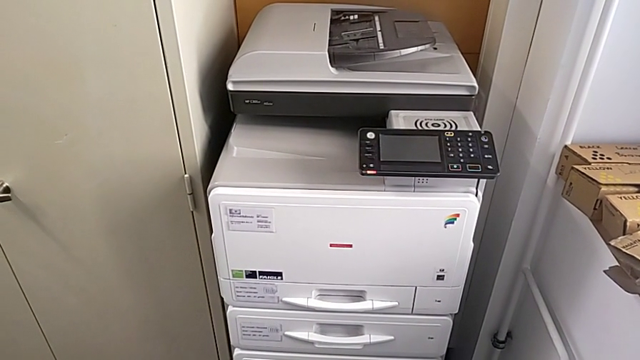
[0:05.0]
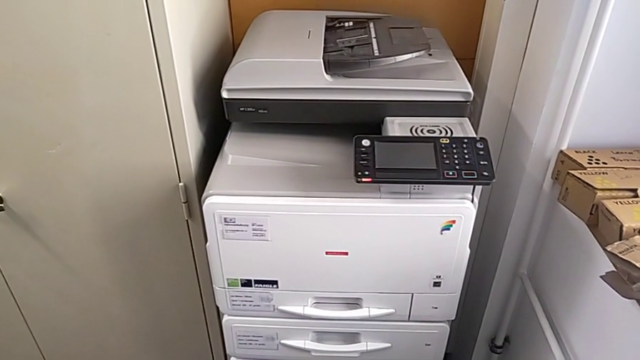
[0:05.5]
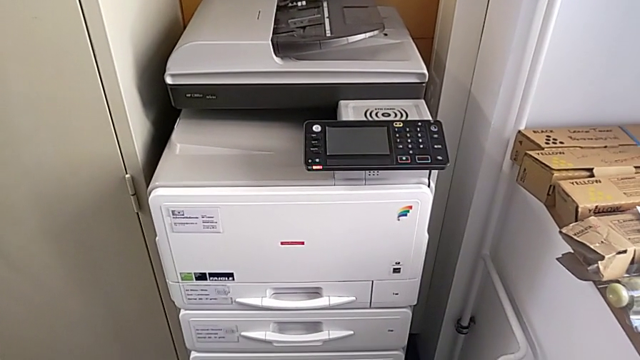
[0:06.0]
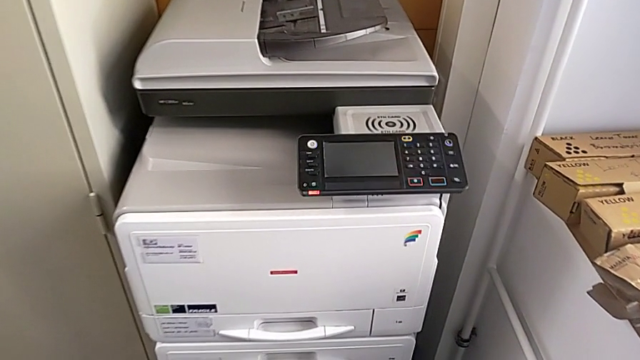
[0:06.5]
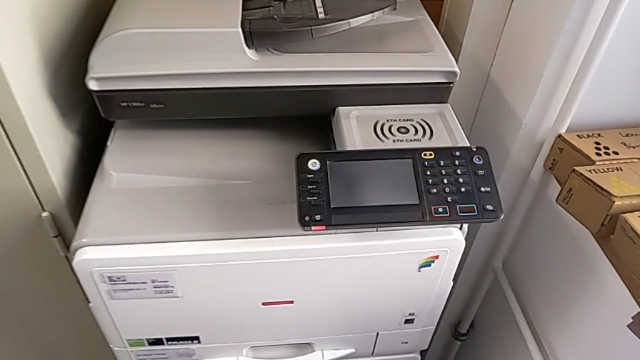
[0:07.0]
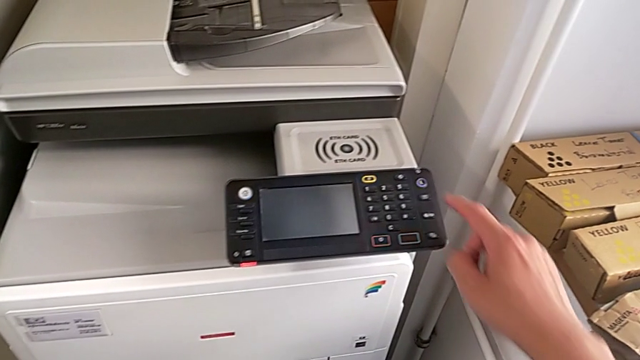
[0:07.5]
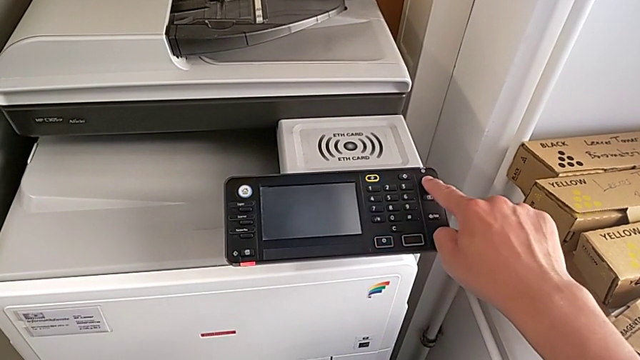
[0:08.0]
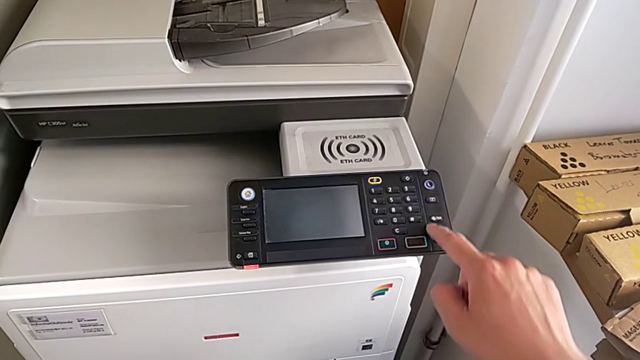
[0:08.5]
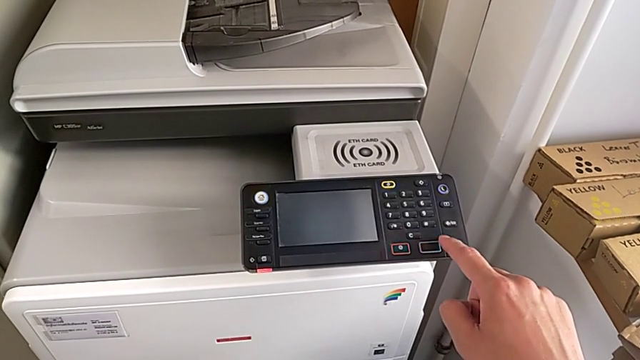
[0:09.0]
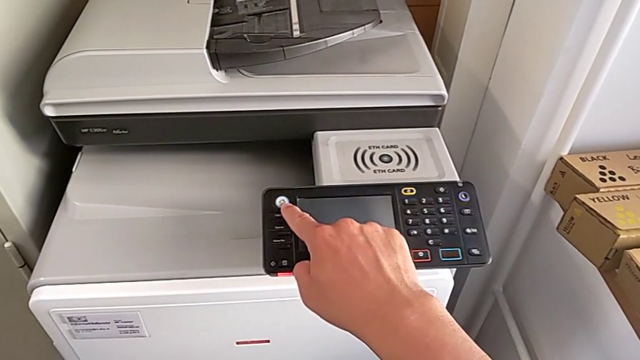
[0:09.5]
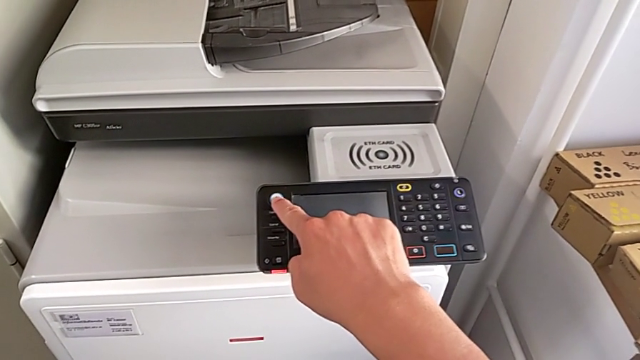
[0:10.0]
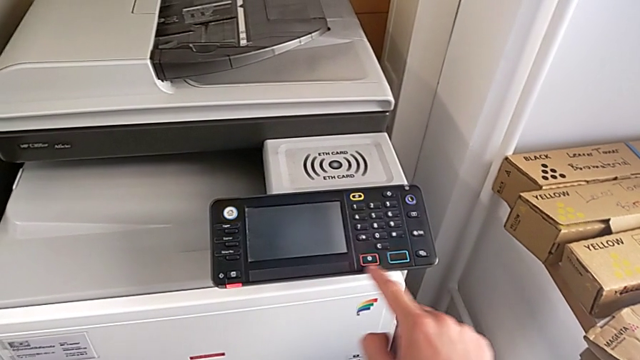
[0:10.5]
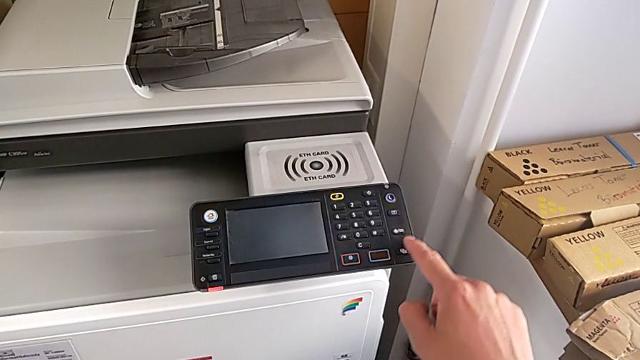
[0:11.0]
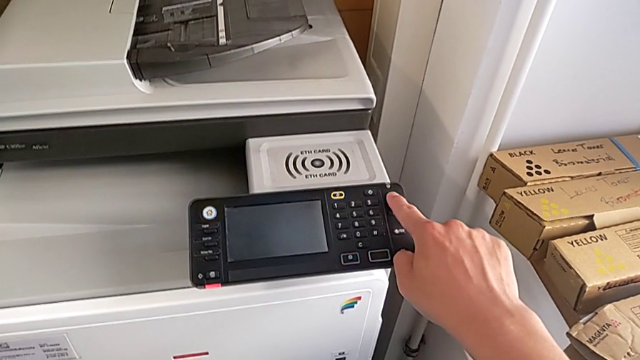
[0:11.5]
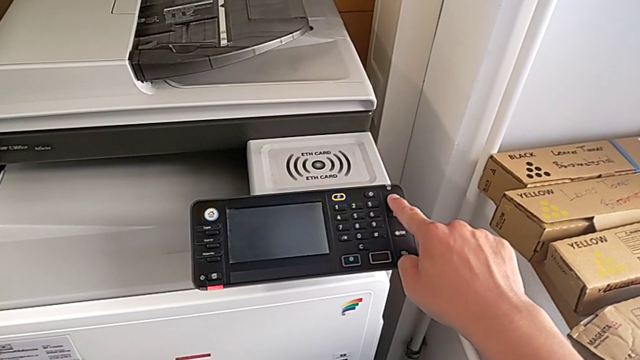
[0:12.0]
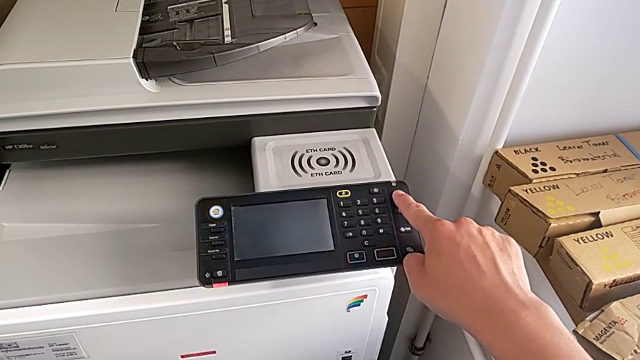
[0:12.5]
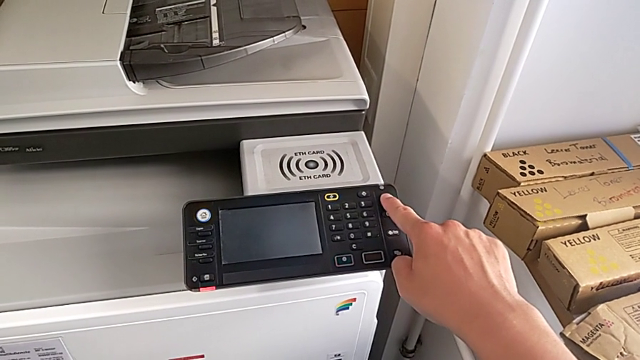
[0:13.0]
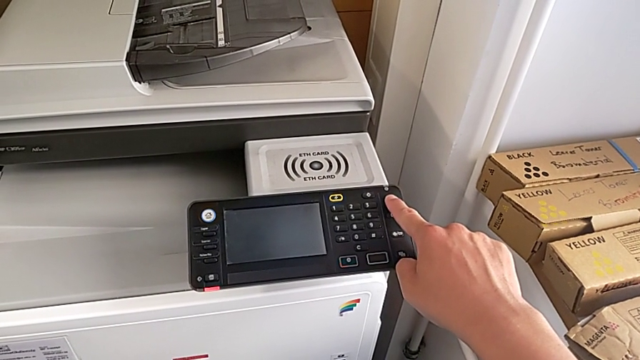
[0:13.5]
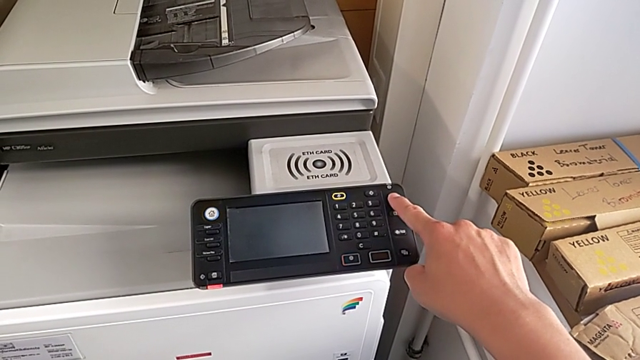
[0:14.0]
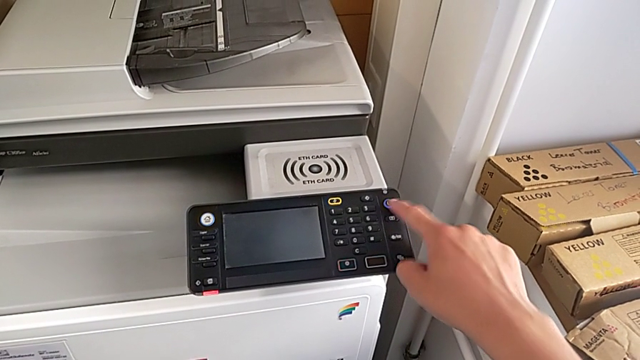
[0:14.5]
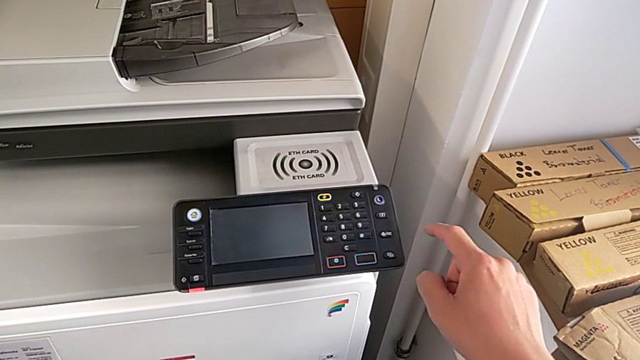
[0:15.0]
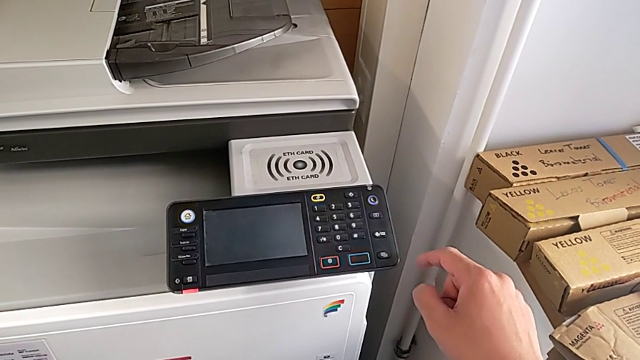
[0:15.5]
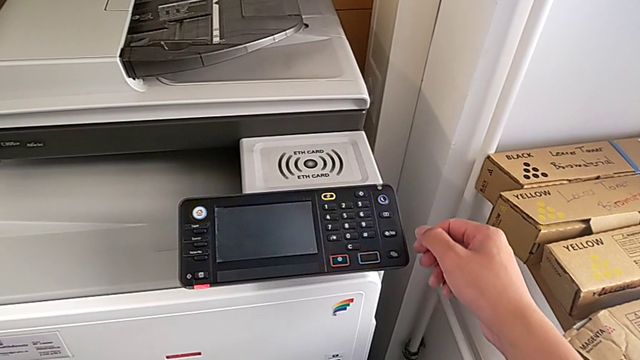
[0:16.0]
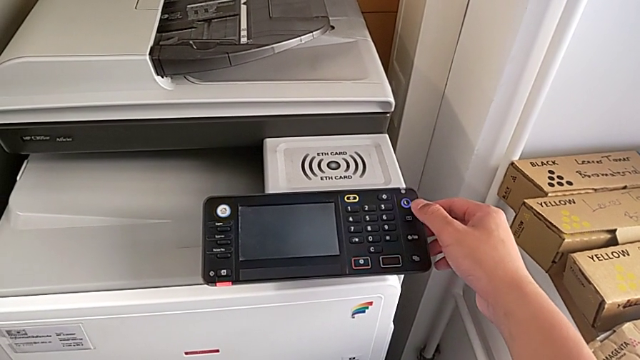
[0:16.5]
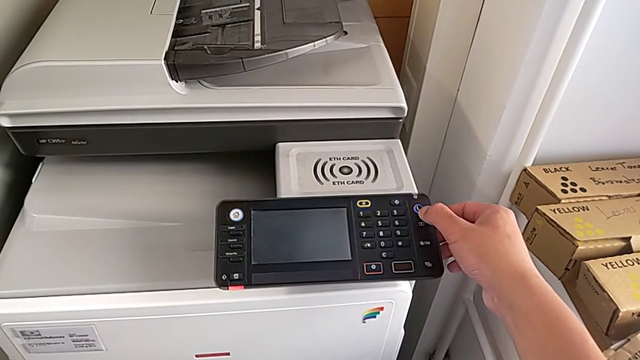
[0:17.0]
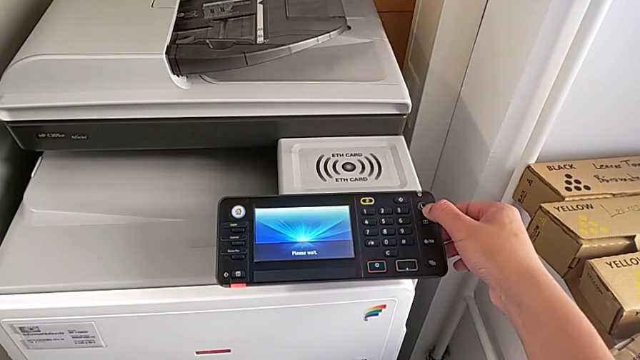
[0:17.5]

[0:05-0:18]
The camera wearer turns on the printer. They wrongly press the purple button, not pressing it for long enough. They wrongly press the white button. They wrongly press the purple button, pressing it for too long, and press it.

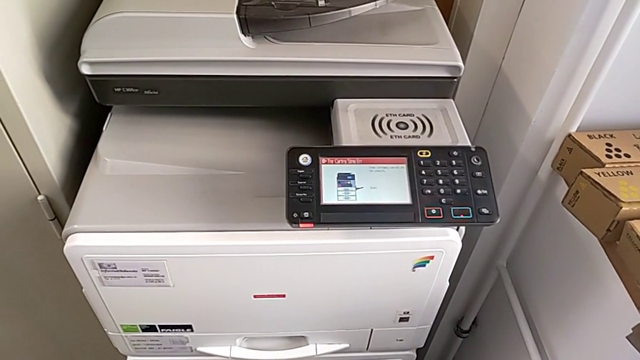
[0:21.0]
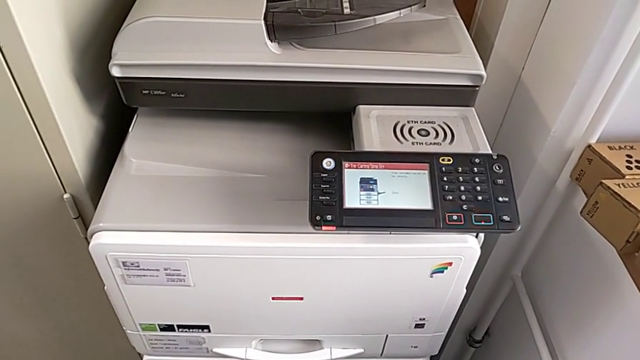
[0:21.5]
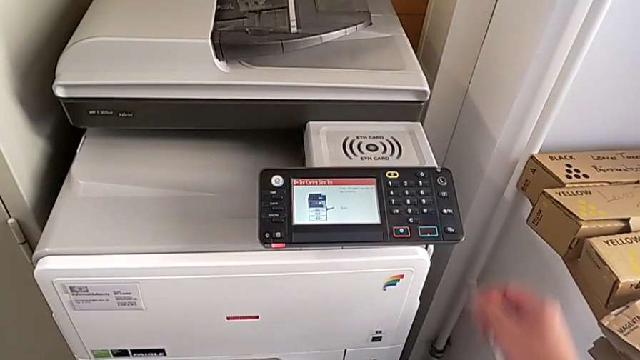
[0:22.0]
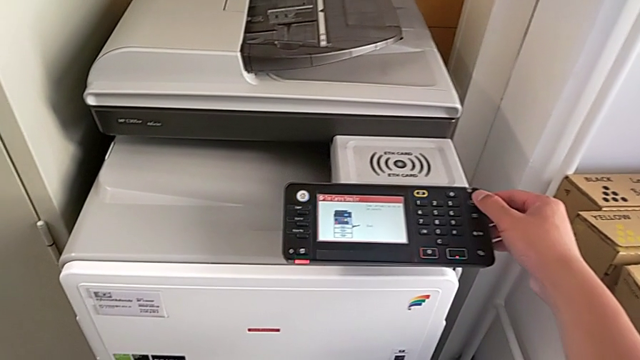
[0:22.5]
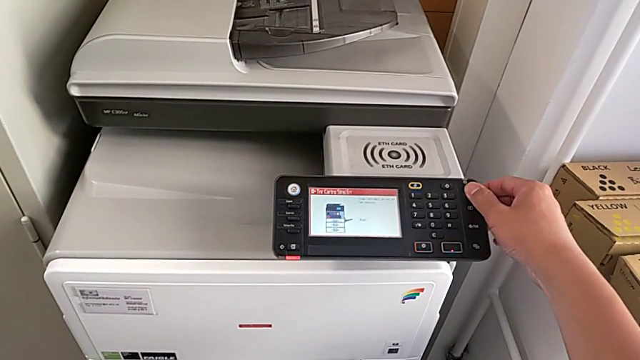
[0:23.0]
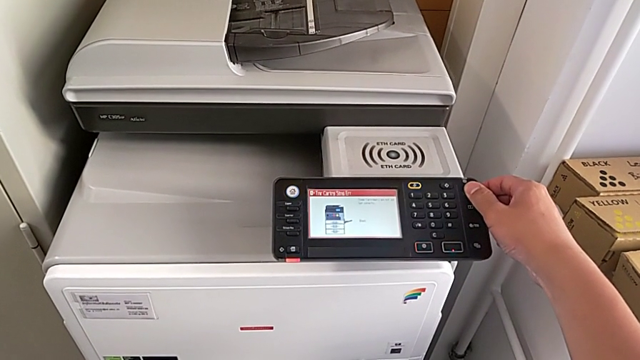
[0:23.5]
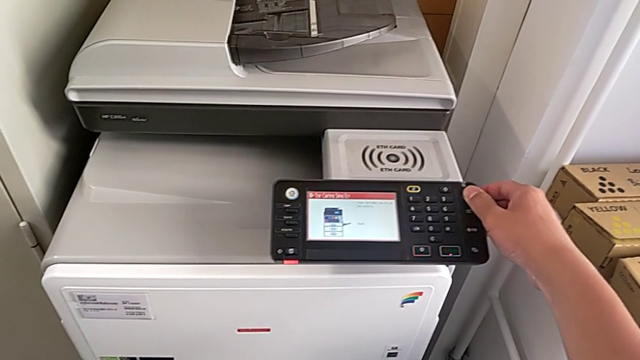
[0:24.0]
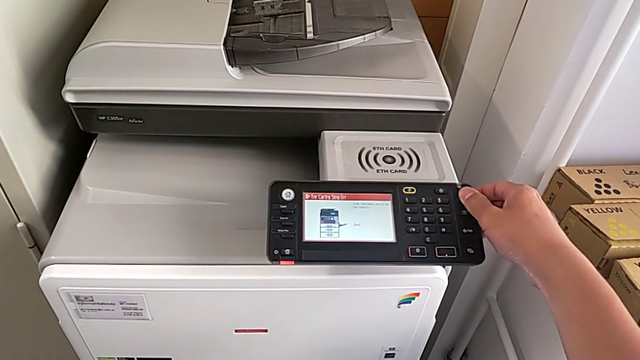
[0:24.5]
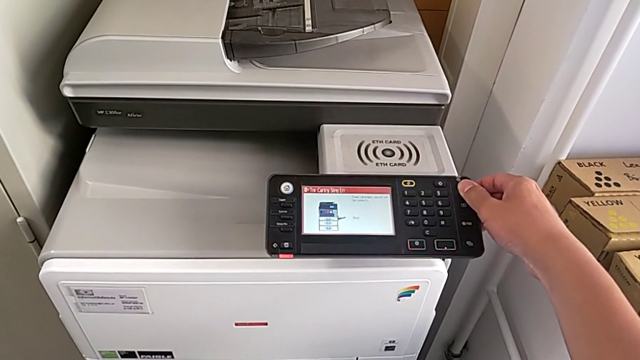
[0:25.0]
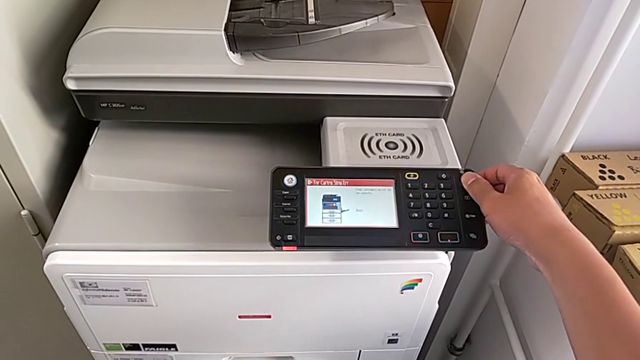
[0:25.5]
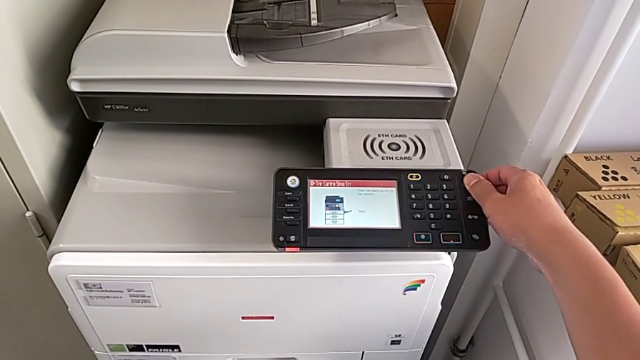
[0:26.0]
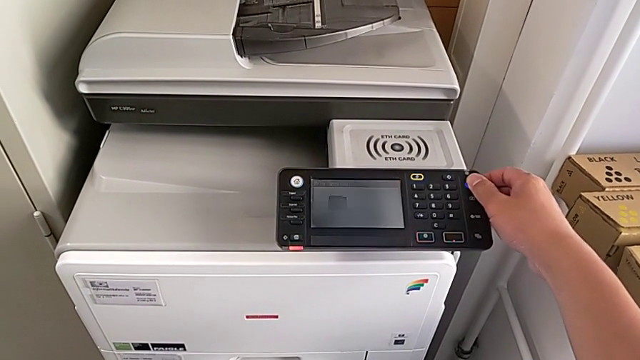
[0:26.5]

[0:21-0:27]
The camera wearer turns off the printer. They approach the purple button and press it.

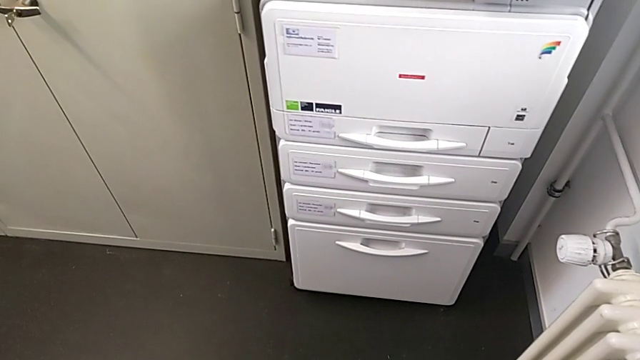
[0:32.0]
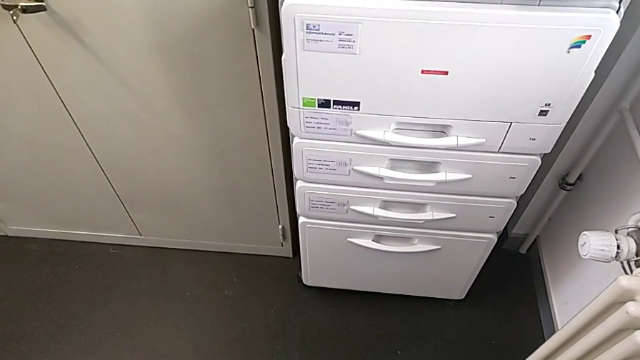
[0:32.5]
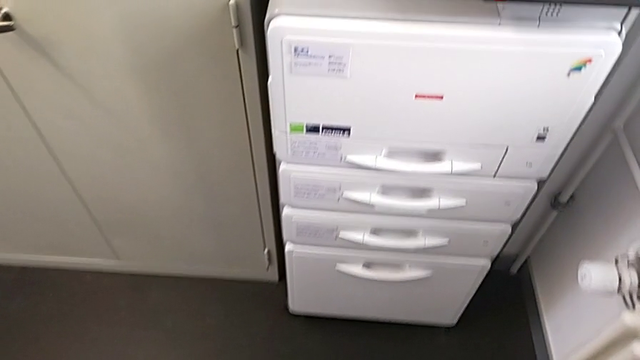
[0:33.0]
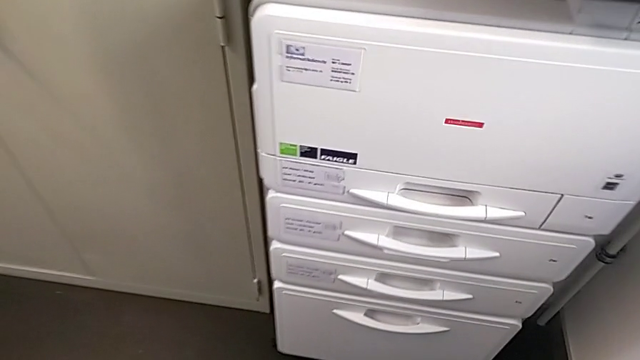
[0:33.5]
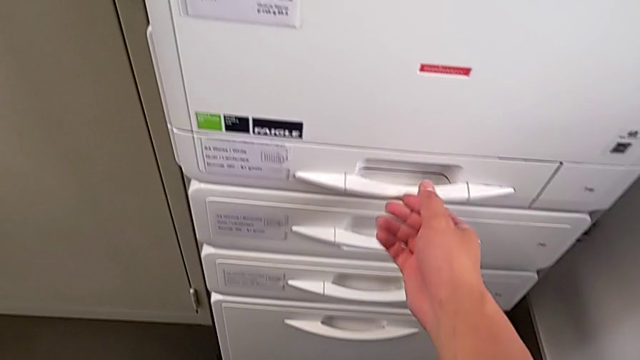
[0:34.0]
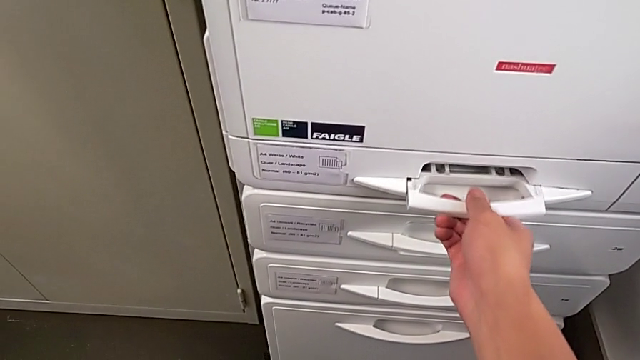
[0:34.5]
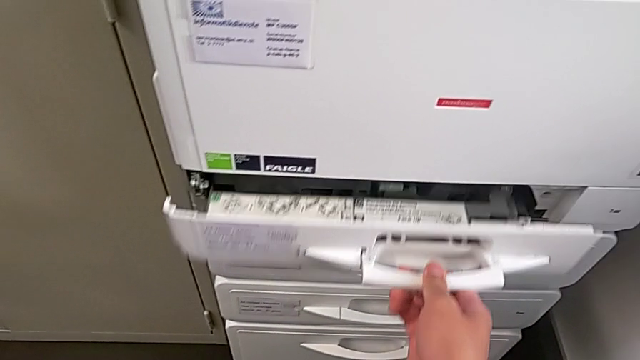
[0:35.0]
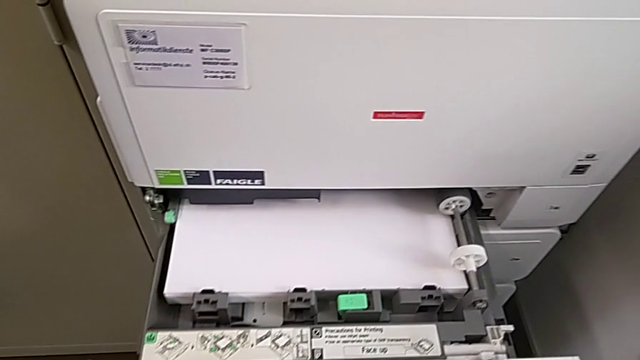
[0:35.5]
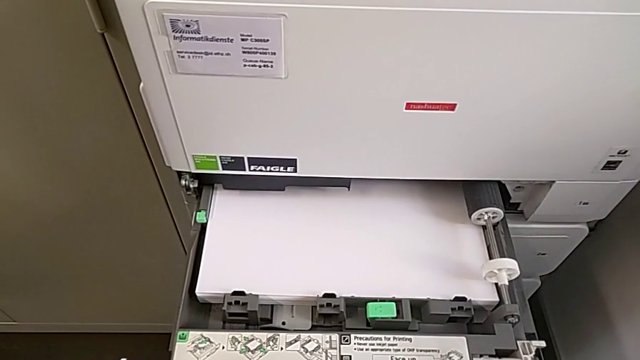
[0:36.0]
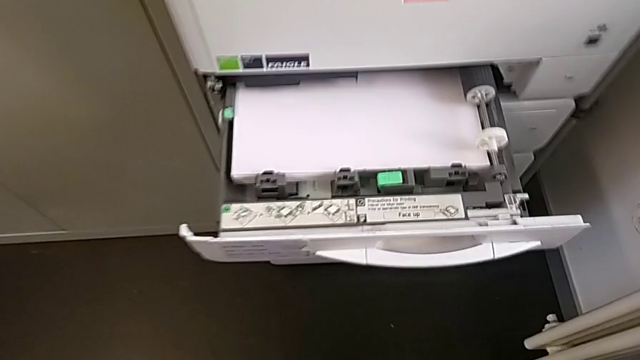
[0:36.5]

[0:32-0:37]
The camera wearer is putting a stack of paper in the printer. They approach the paper tray, grab it and open it.
